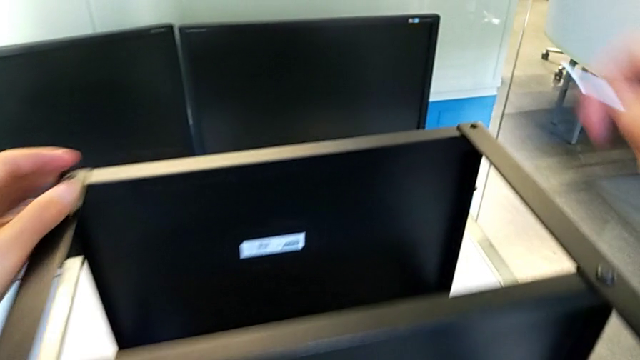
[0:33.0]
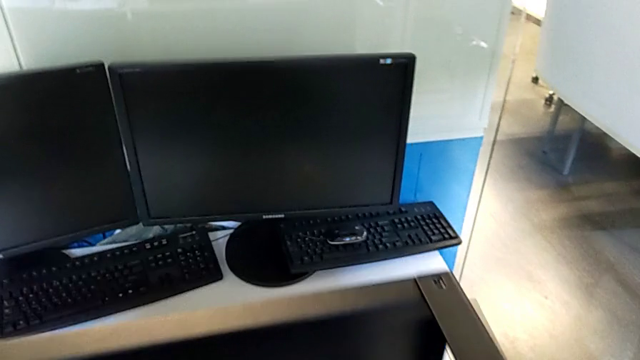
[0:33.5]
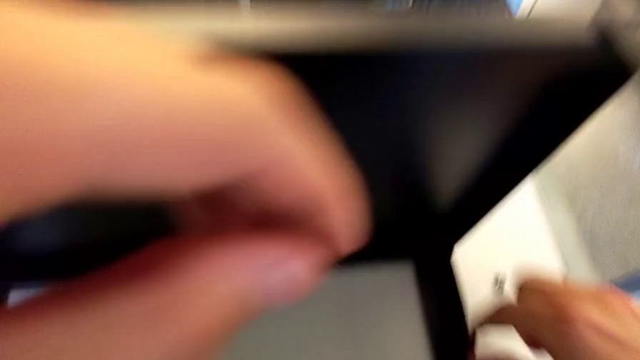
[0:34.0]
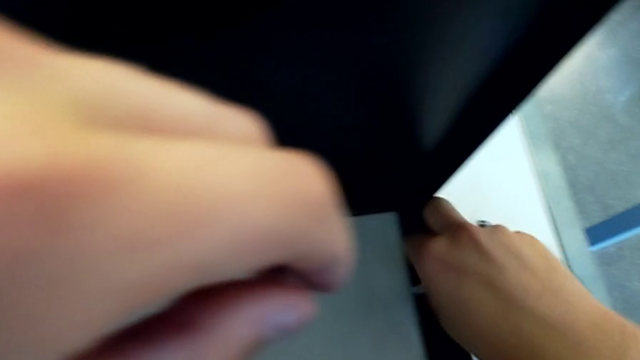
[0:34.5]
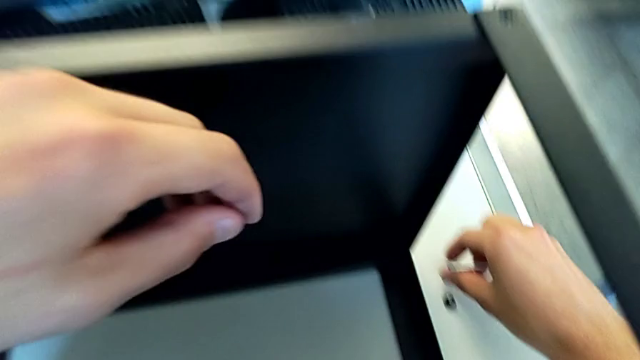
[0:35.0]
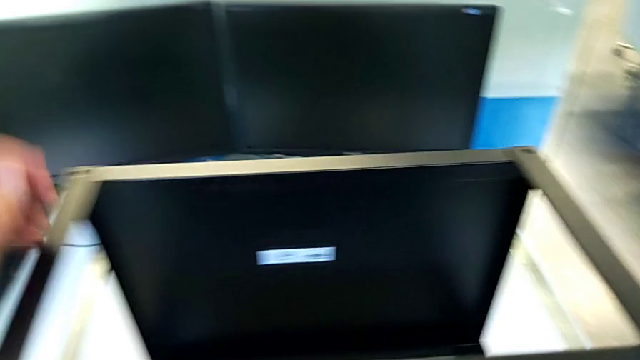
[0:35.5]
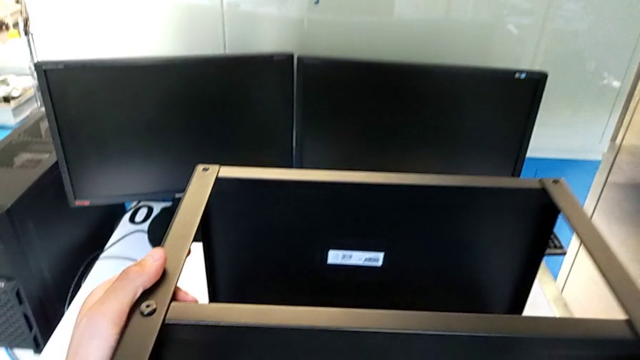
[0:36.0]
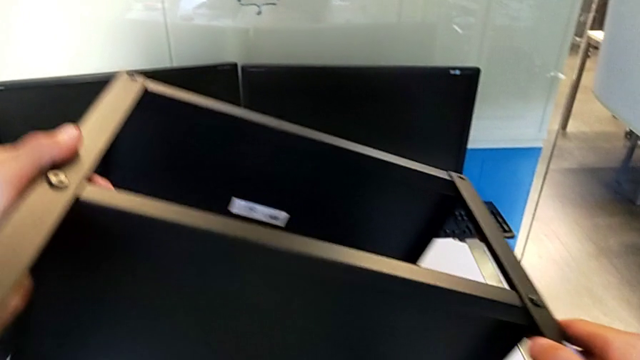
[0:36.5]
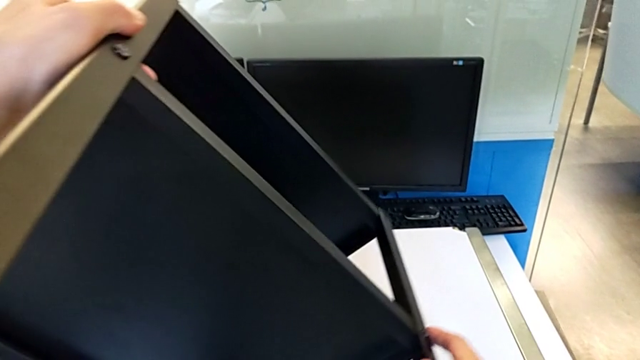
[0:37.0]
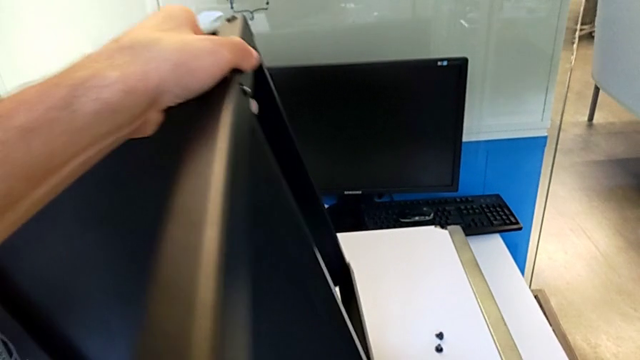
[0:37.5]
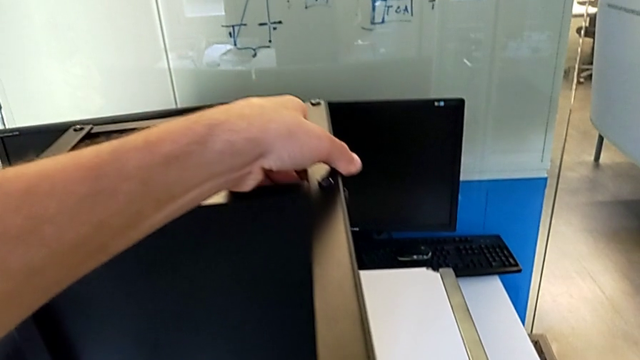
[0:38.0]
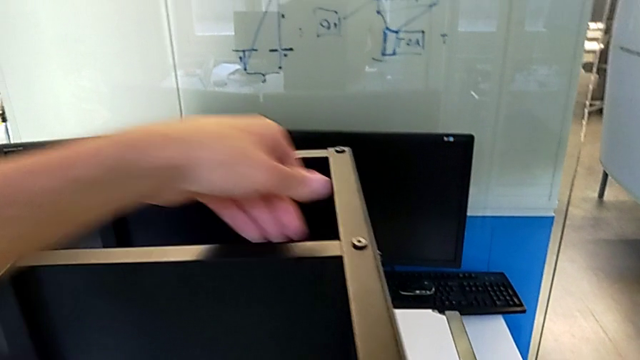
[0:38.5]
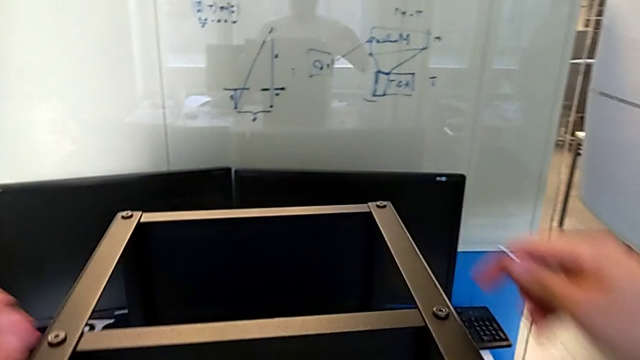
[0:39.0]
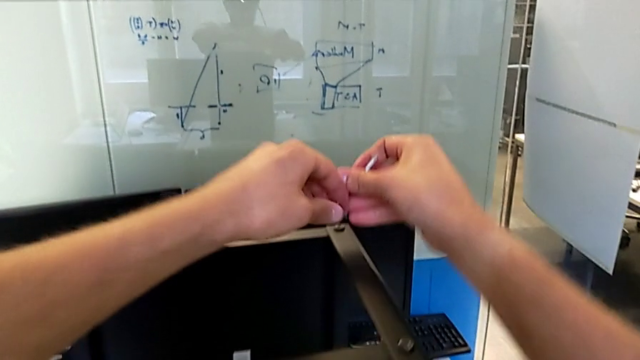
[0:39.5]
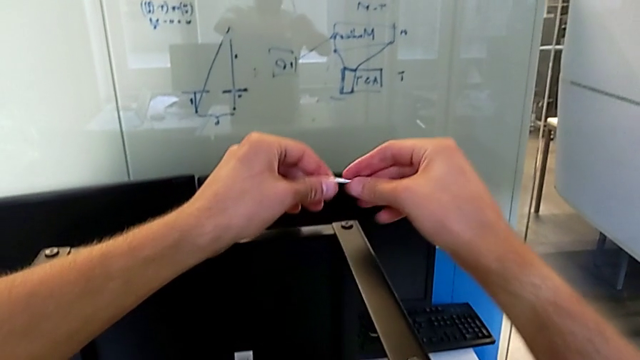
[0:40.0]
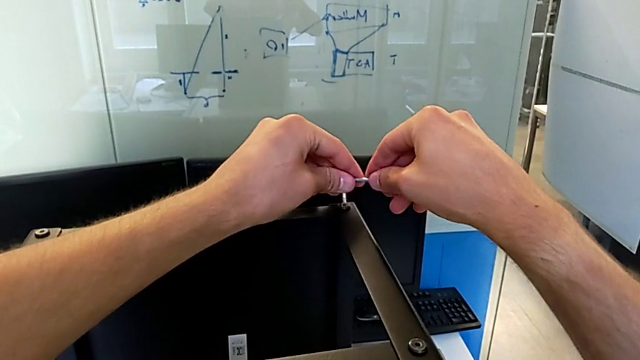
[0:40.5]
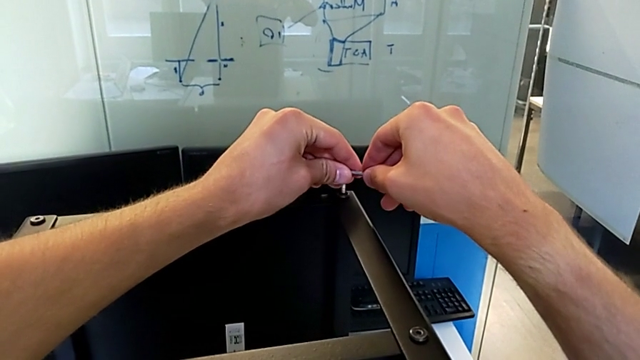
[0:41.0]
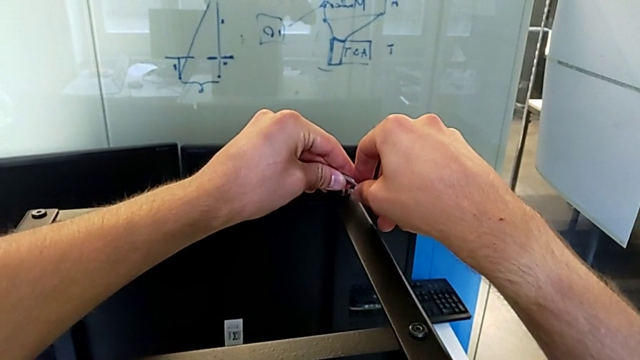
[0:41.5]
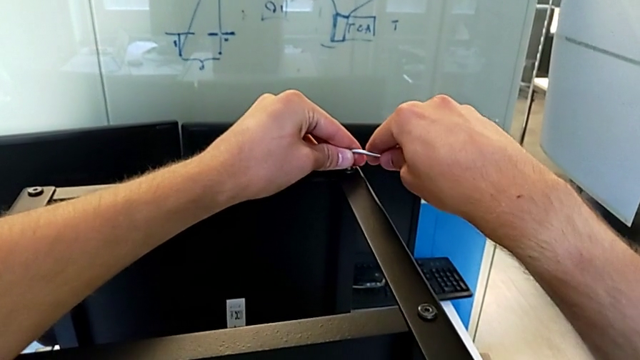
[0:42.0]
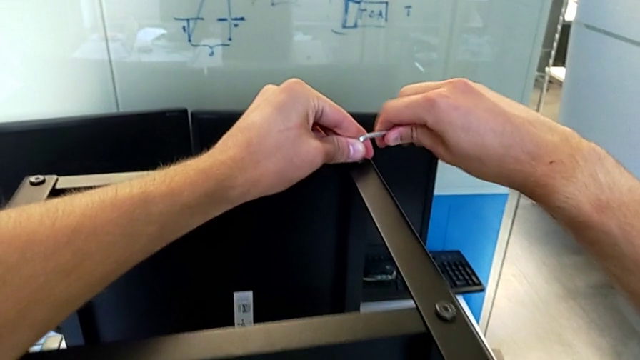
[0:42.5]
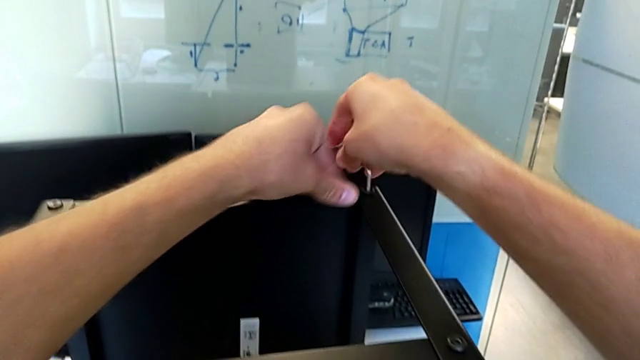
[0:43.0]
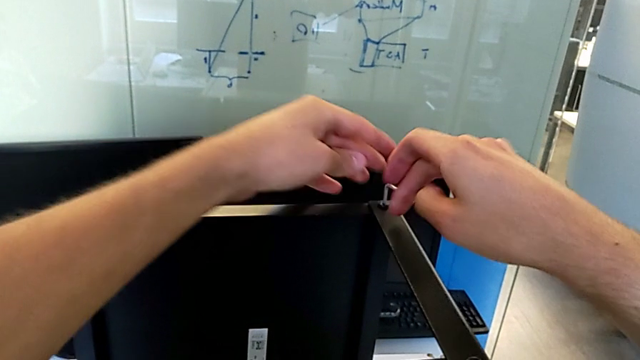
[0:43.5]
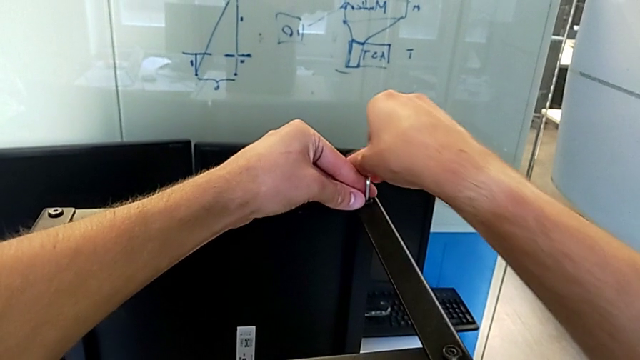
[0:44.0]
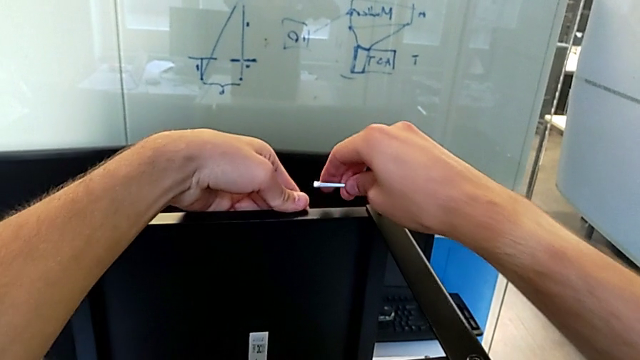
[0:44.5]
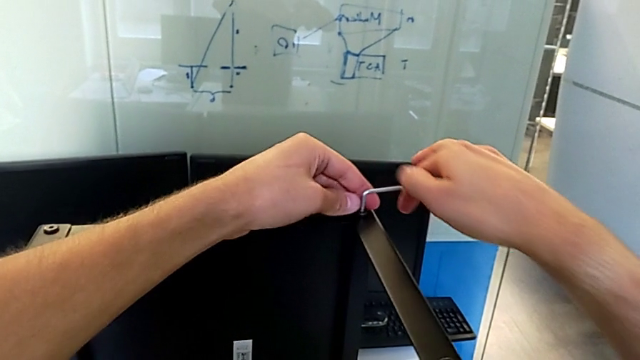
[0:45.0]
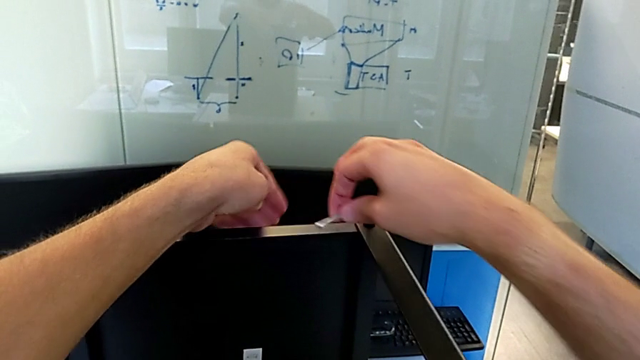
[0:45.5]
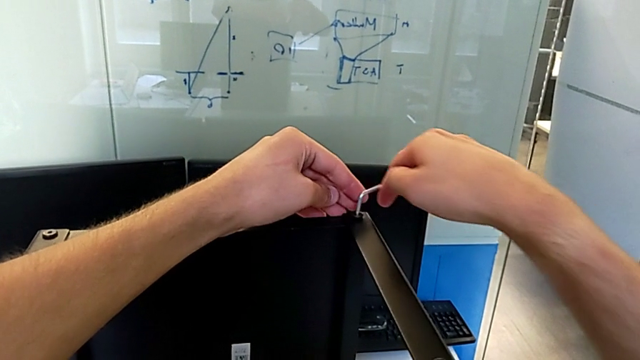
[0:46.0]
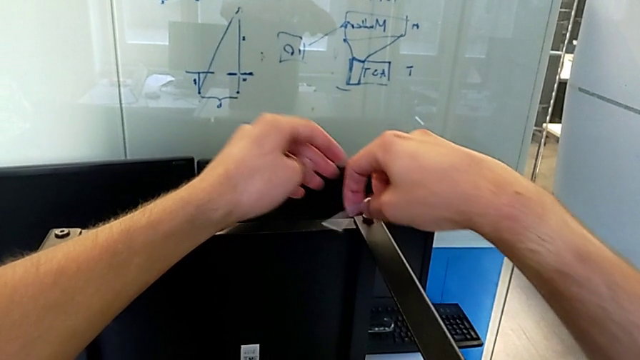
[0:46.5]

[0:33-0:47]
The camera wearer is disassembling the upper tray of the nightstand. They grab the hex socket head, place it, grab the nightstand, rotate it, rotate the Allen wrench, insert it and unscrew the hex socket head.

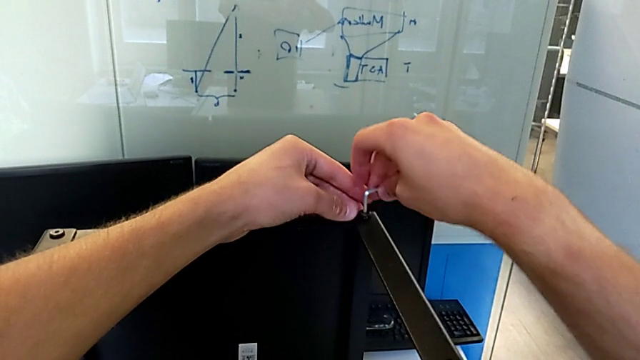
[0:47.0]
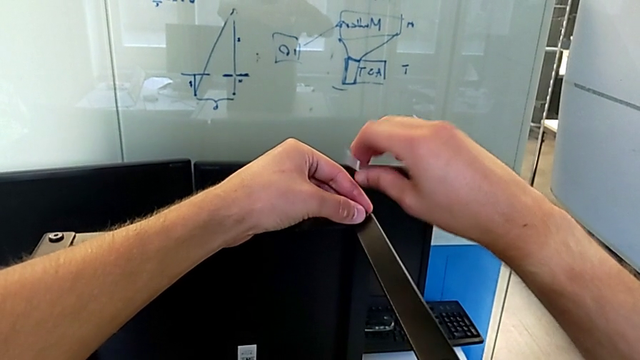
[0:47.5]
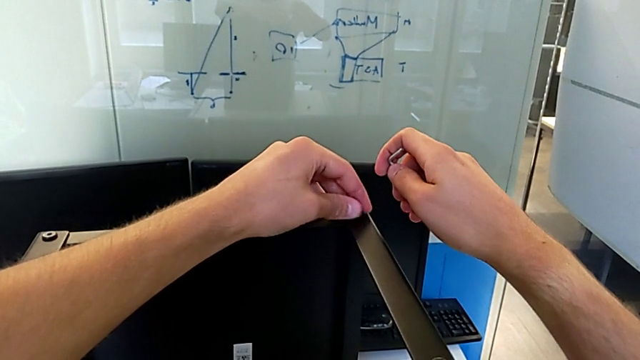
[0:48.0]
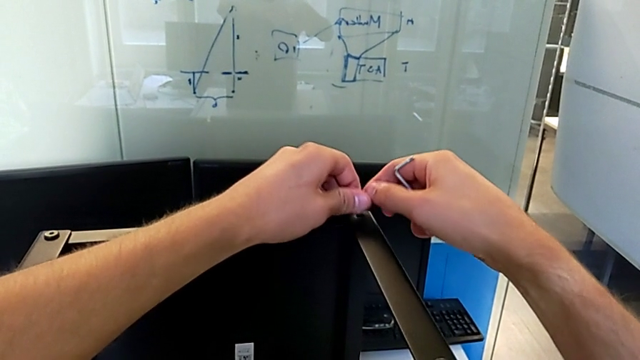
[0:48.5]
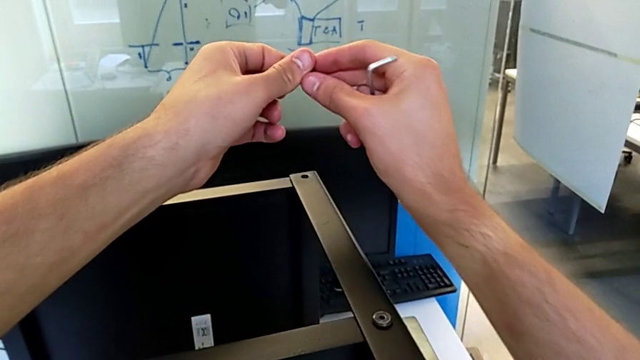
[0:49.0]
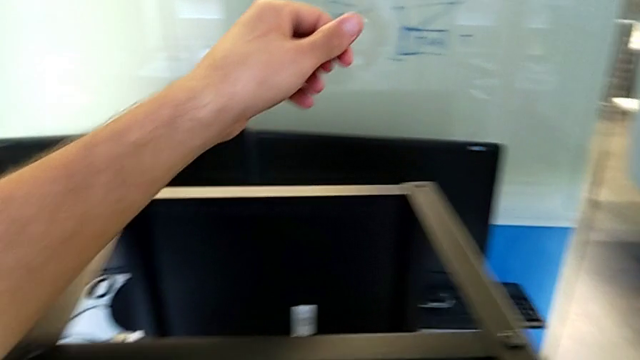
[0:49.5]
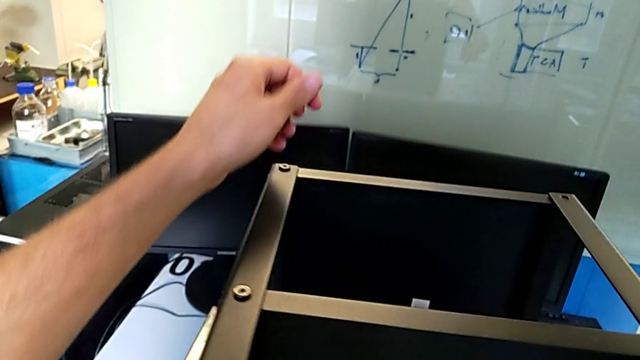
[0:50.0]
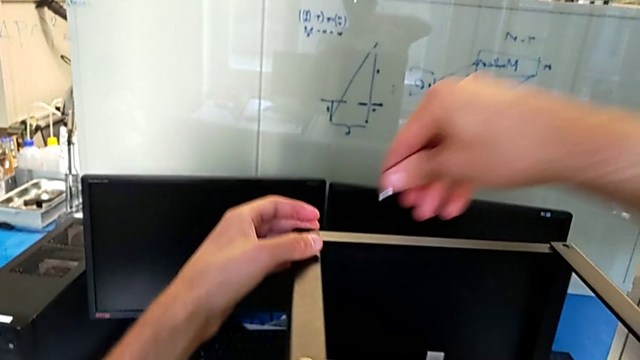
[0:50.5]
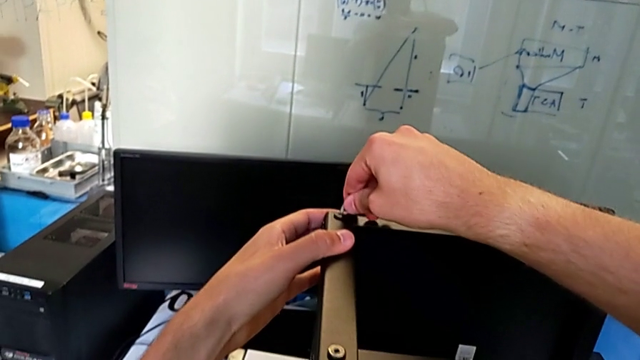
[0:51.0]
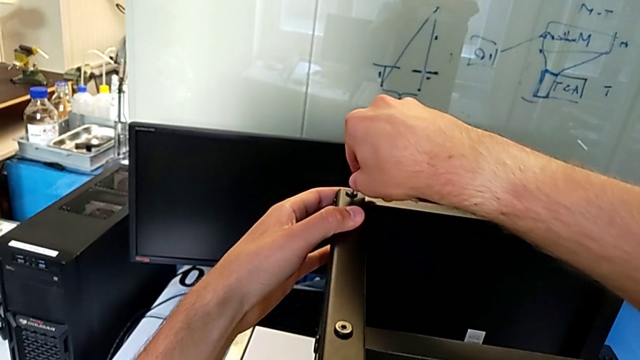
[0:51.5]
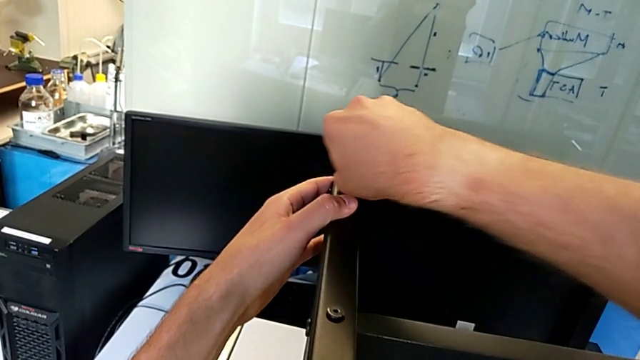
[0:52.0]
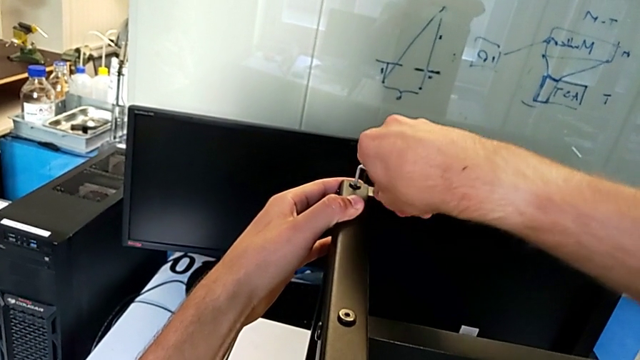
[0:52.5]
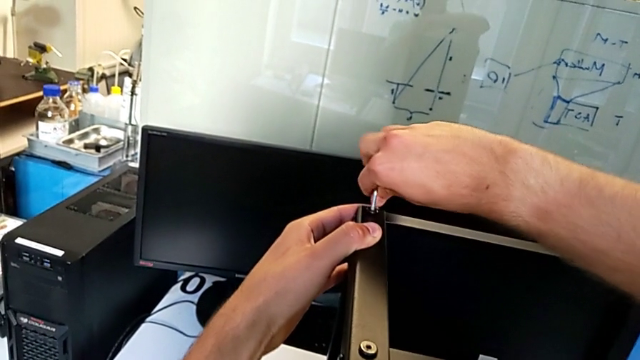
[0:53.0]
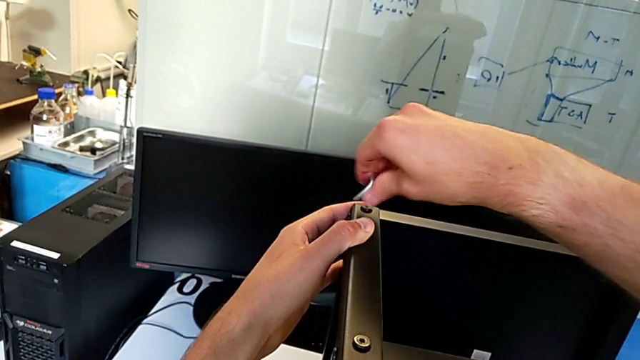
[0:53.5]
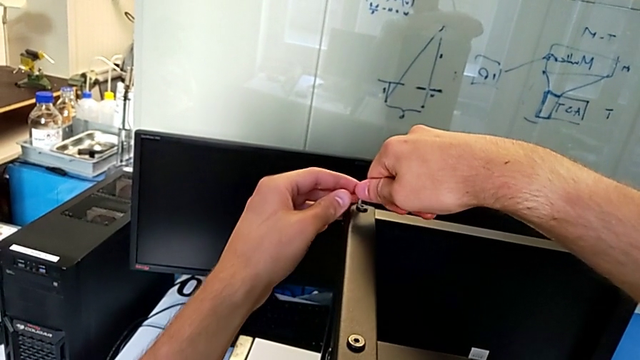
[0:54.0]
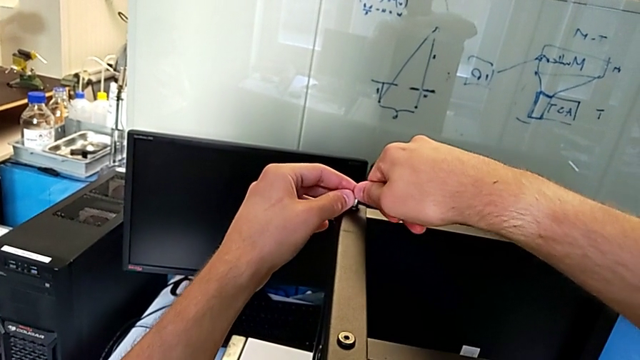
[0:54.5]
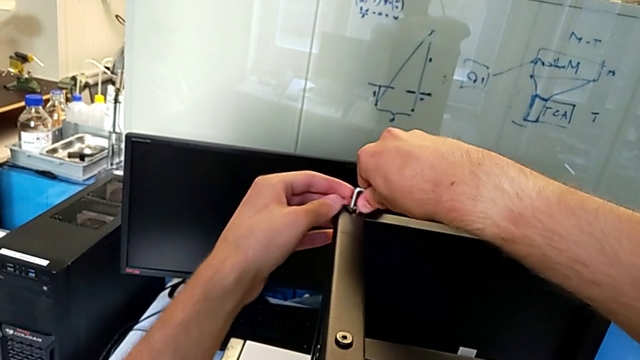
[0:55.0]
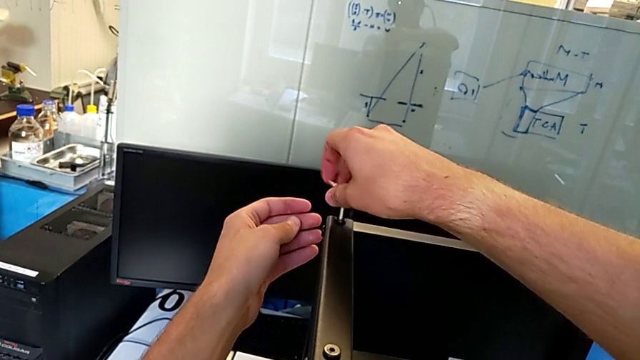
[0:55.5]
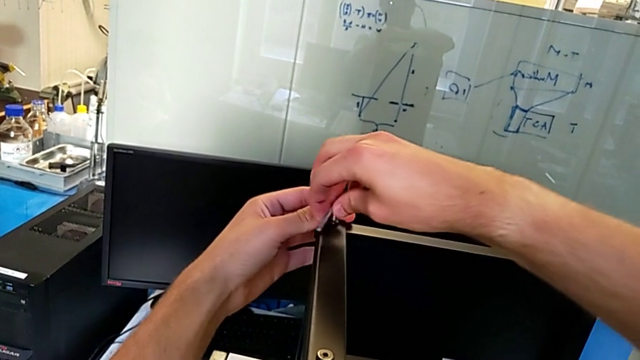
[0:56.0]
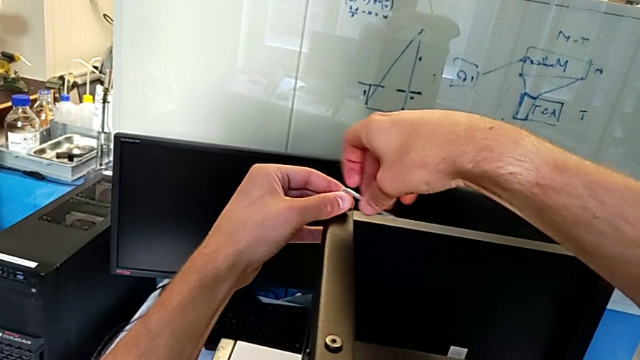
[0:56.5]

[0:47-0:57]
The camera wearer is disassembling the upper tray of the nightstand. They withdraw the Allen wrench, disassemble the hex socket head with the left hand, grab it with the right hand, place it, approach it, insert the Allen wrench and begin to unscrew the hex socket head.
